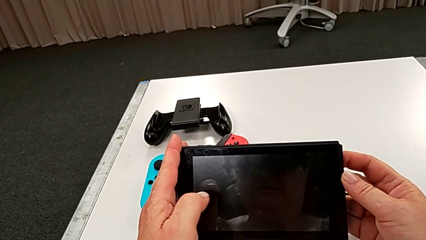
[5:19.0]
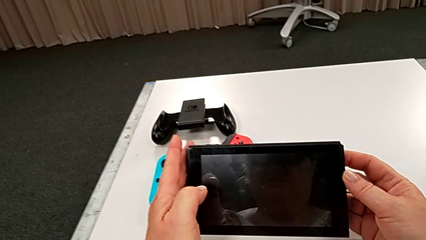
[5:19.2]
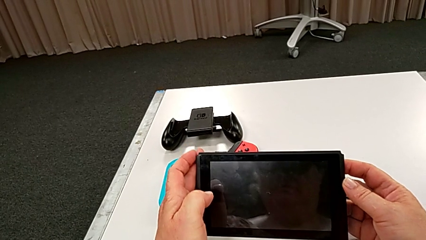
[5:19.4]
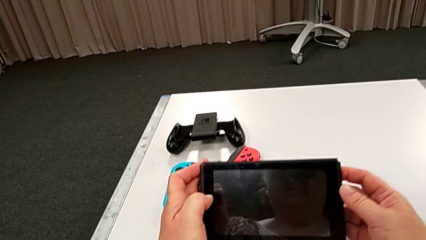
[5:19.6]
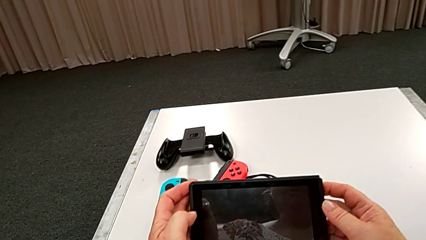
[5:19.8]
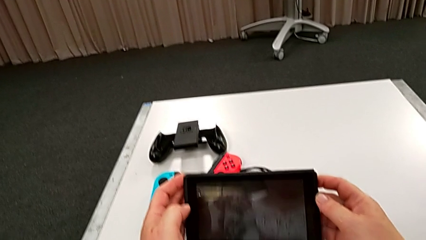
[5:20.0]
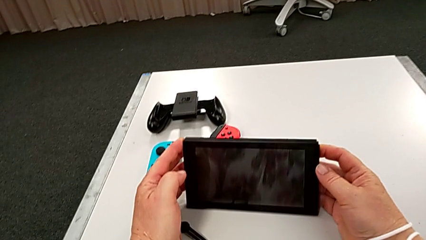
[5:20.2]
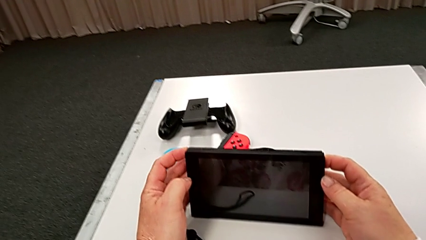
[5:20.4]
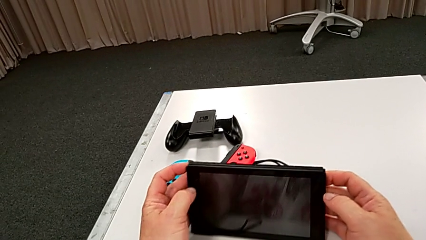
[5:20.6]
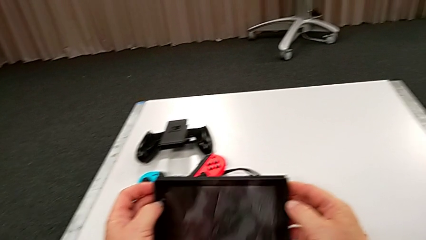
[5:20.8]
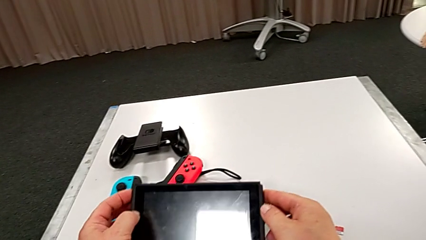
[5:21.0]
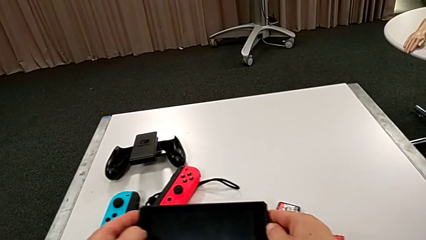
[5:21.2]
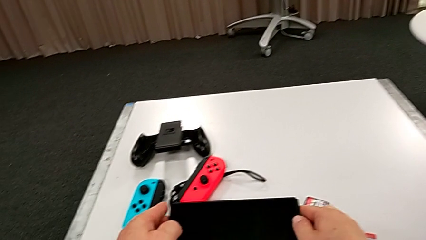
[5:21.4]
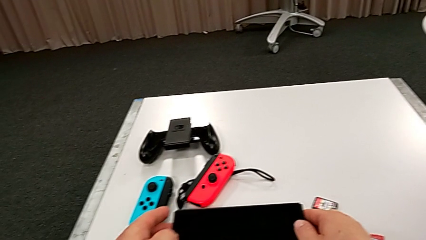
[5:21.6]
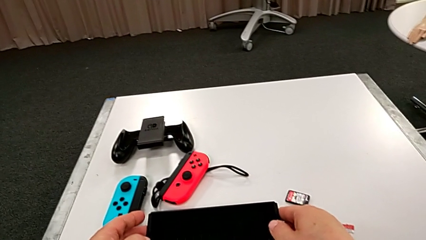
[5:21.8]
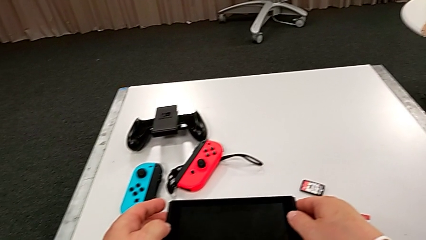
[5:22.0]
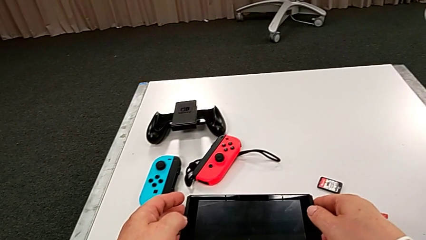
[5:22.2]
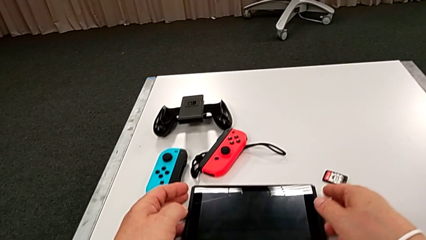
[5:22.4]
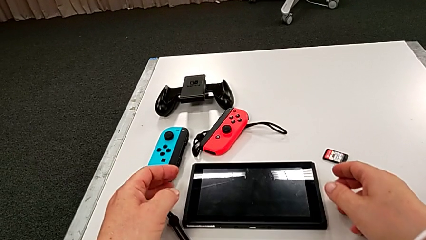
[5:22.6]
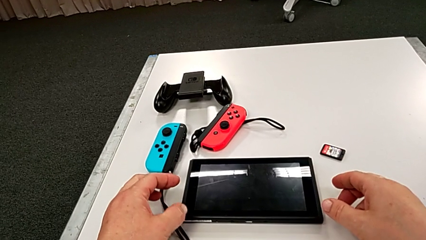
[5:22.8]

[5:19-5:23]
The camera wearer is turning off the Nintendo Switch. They place the Nintendo Switch.
